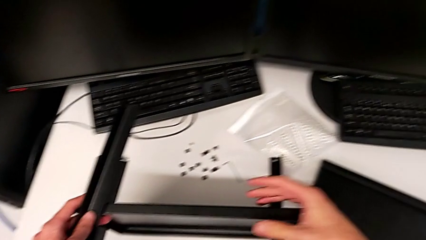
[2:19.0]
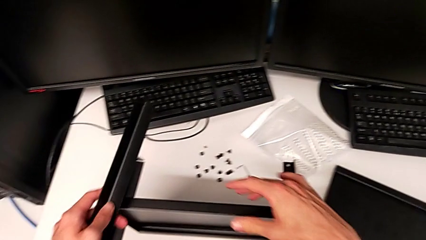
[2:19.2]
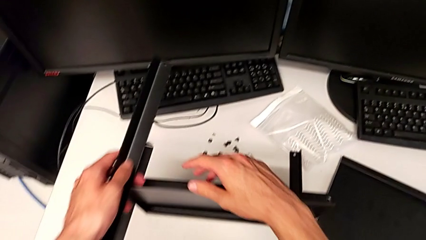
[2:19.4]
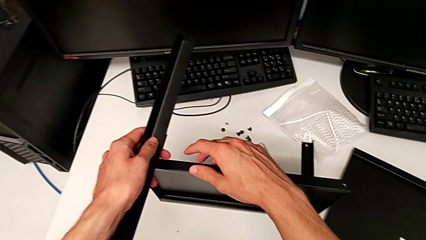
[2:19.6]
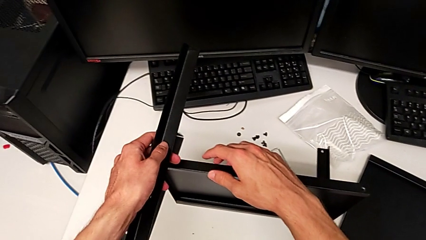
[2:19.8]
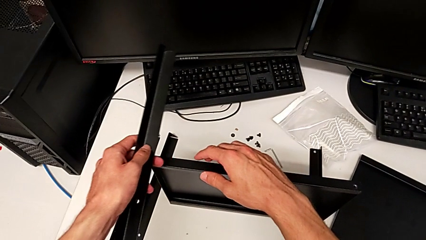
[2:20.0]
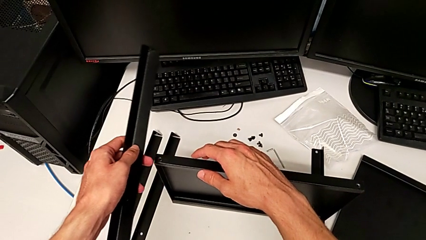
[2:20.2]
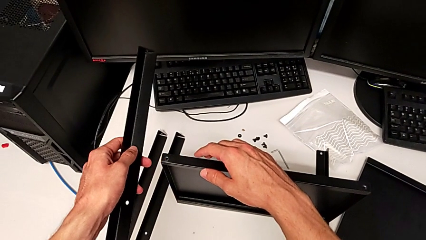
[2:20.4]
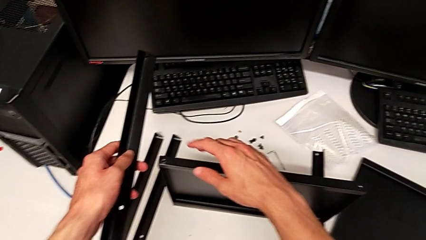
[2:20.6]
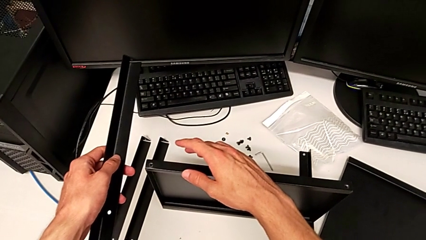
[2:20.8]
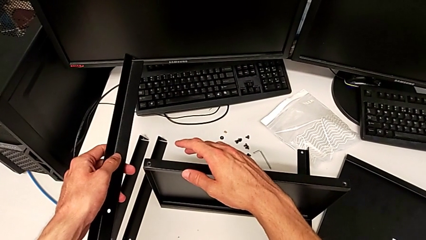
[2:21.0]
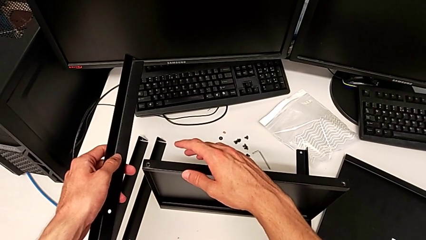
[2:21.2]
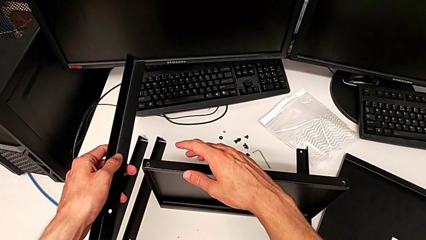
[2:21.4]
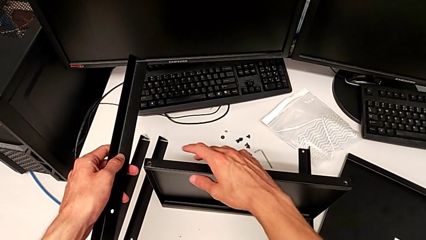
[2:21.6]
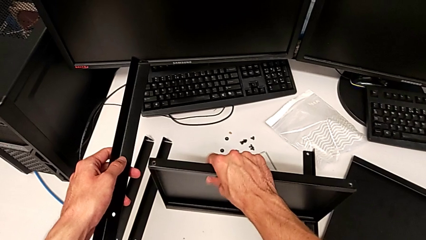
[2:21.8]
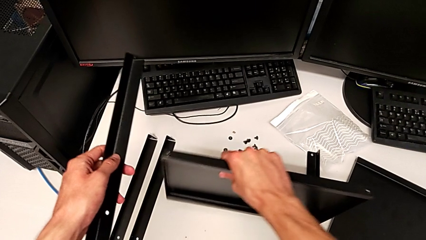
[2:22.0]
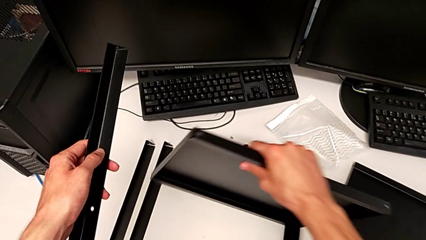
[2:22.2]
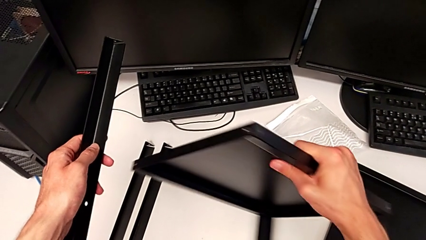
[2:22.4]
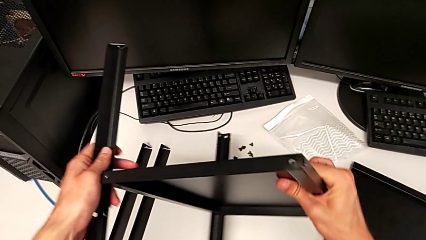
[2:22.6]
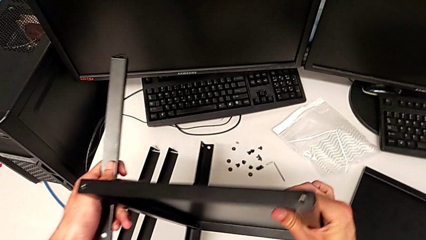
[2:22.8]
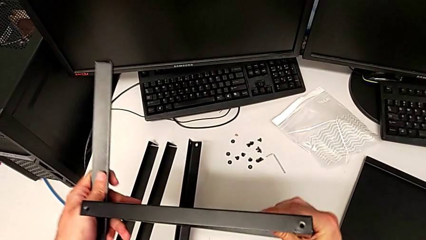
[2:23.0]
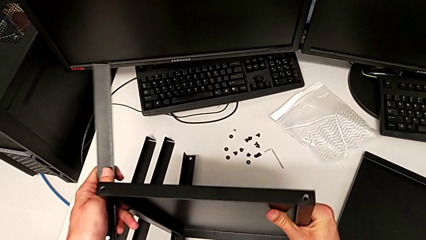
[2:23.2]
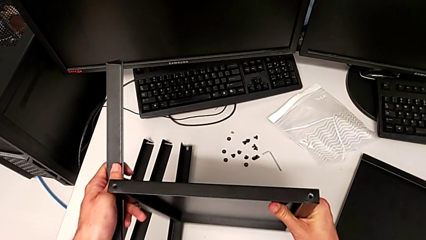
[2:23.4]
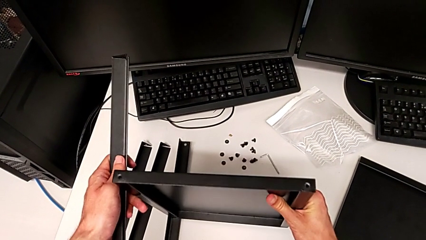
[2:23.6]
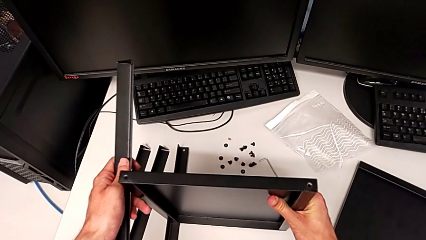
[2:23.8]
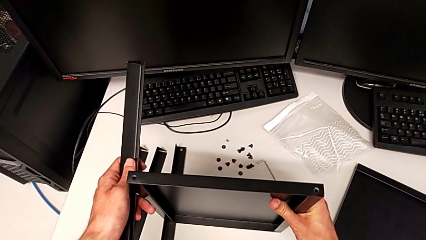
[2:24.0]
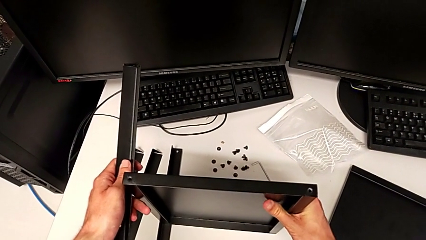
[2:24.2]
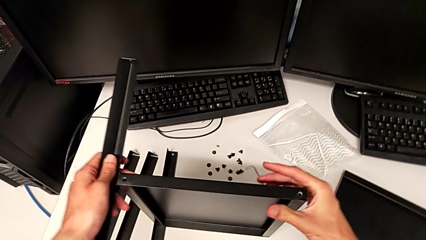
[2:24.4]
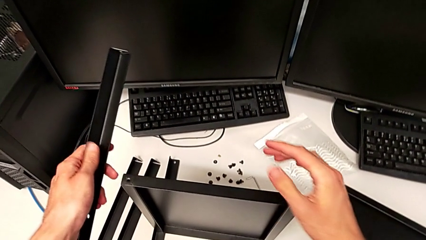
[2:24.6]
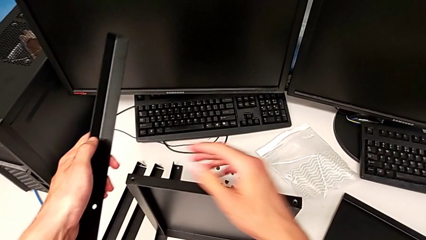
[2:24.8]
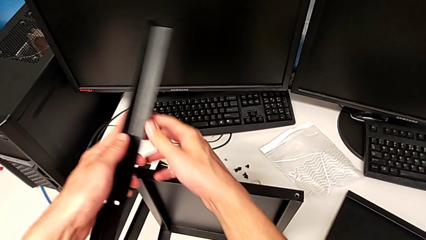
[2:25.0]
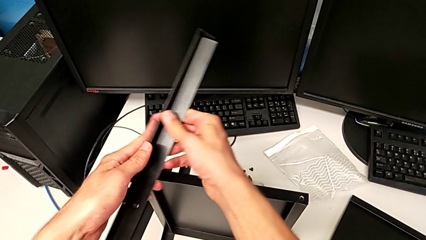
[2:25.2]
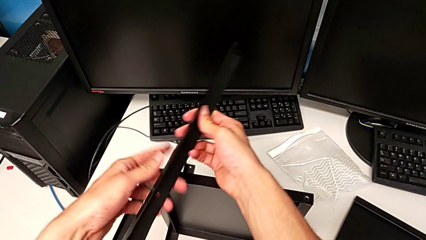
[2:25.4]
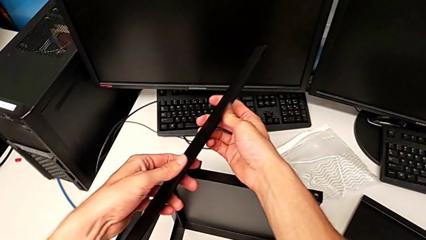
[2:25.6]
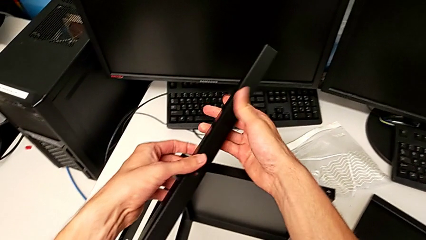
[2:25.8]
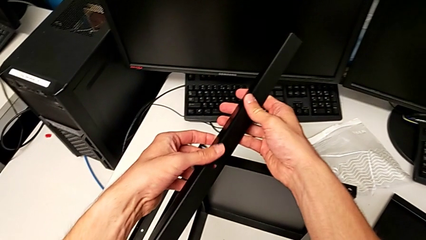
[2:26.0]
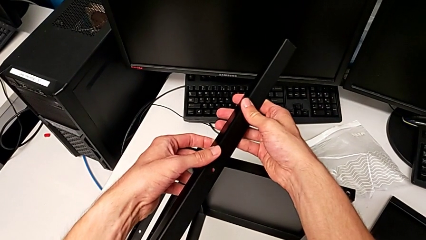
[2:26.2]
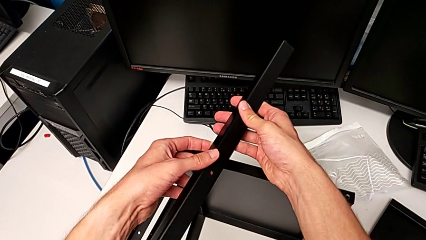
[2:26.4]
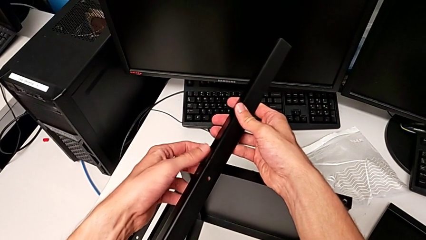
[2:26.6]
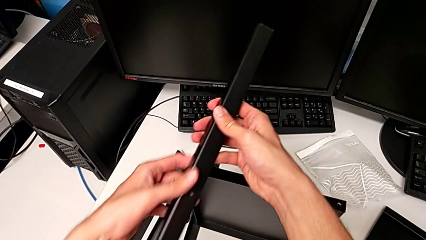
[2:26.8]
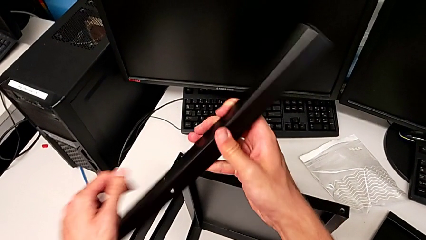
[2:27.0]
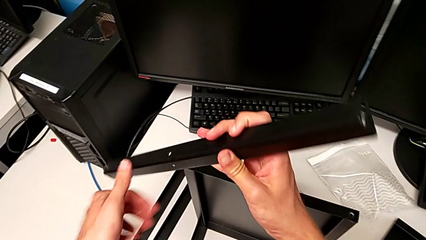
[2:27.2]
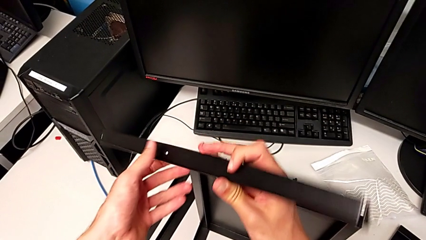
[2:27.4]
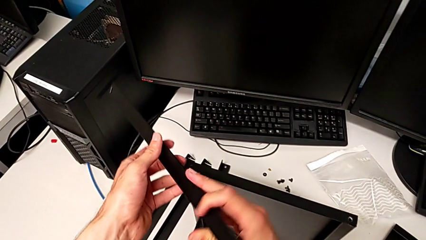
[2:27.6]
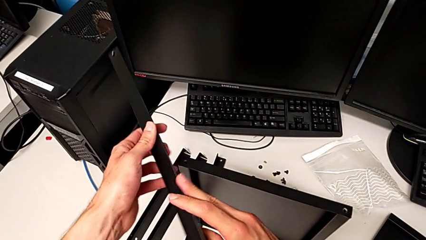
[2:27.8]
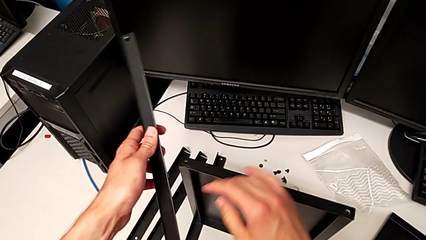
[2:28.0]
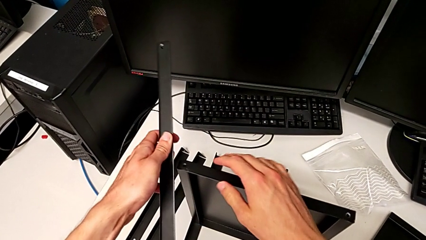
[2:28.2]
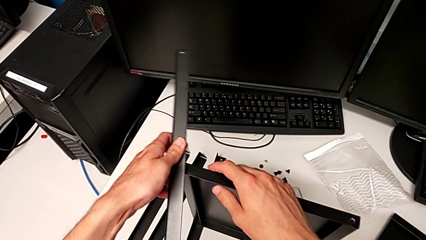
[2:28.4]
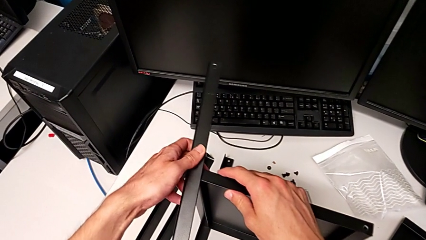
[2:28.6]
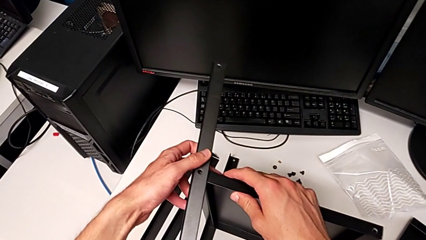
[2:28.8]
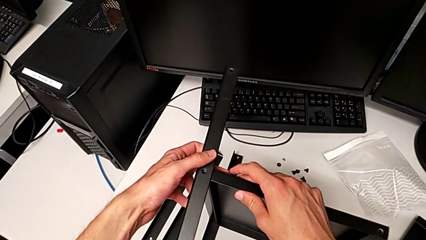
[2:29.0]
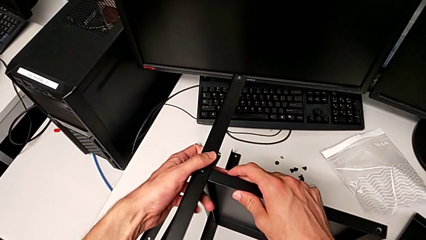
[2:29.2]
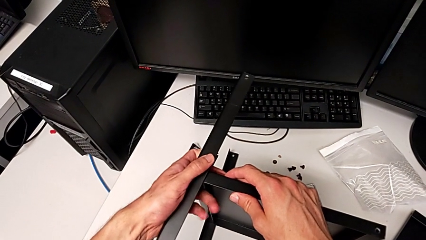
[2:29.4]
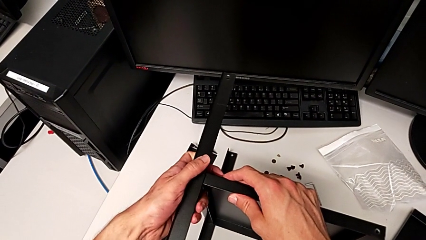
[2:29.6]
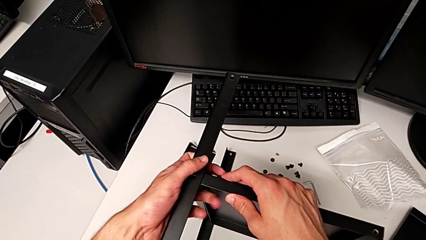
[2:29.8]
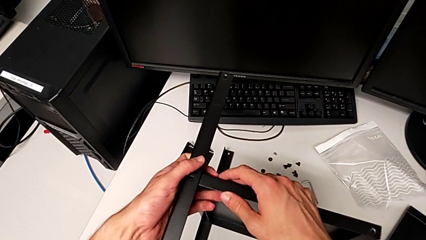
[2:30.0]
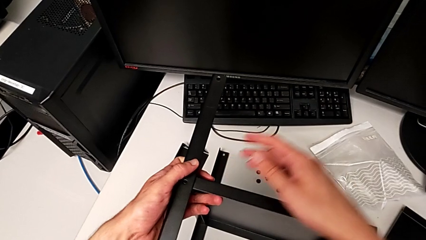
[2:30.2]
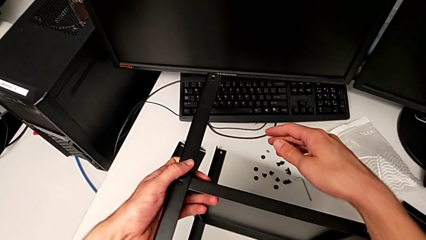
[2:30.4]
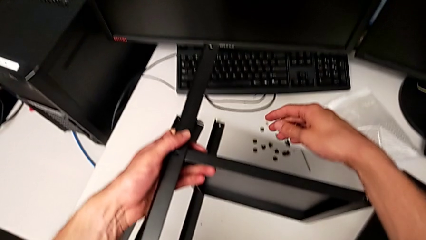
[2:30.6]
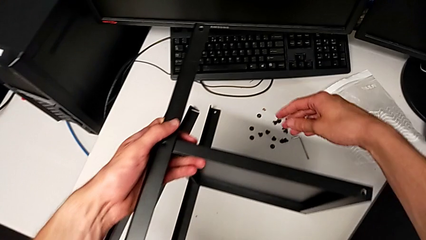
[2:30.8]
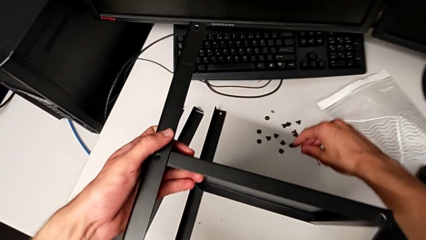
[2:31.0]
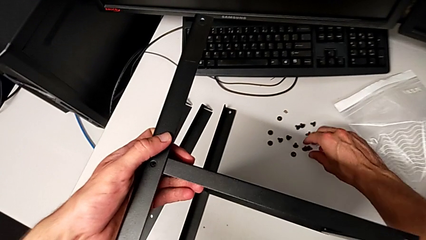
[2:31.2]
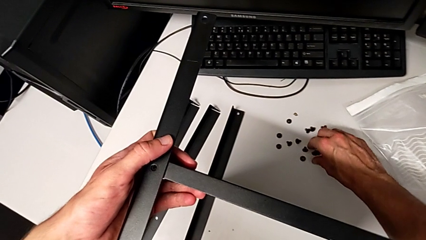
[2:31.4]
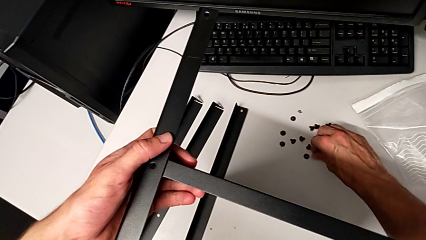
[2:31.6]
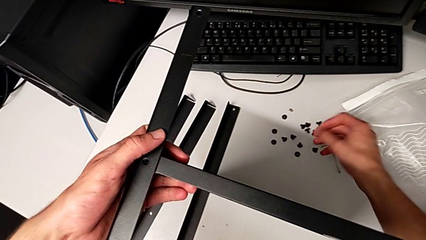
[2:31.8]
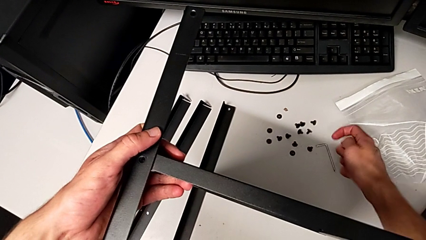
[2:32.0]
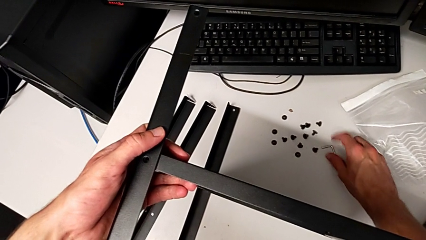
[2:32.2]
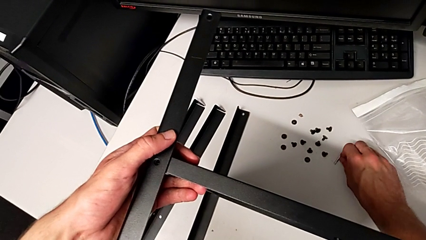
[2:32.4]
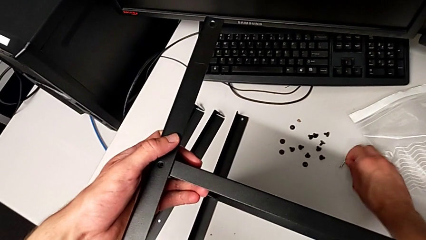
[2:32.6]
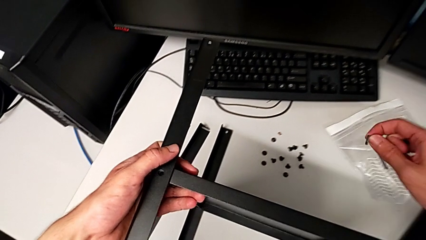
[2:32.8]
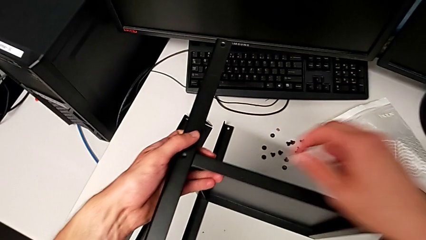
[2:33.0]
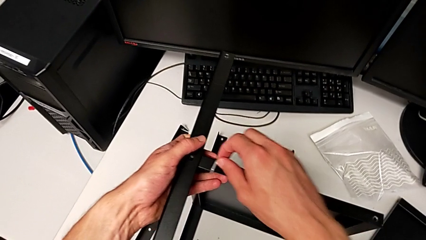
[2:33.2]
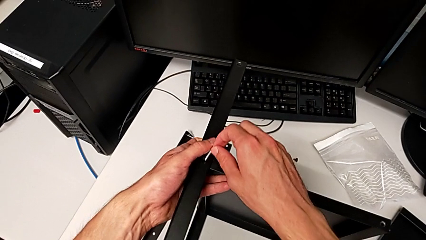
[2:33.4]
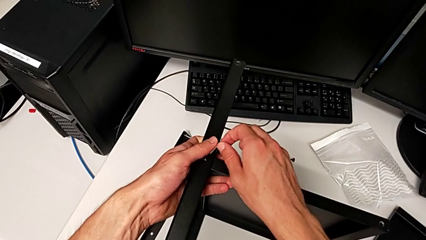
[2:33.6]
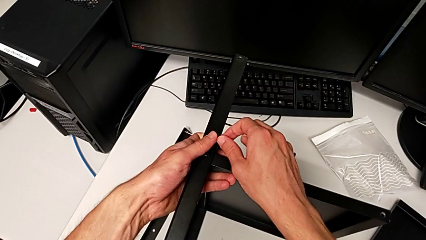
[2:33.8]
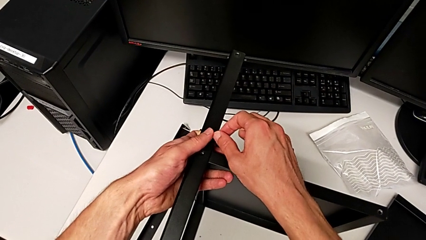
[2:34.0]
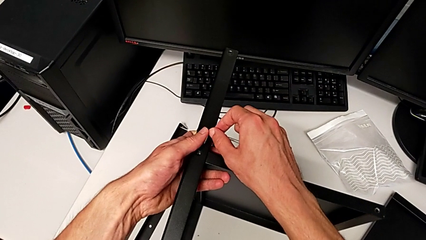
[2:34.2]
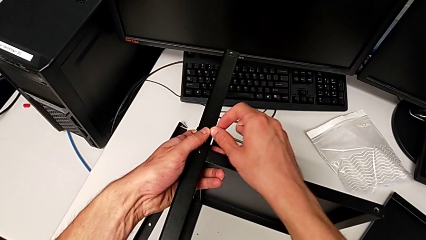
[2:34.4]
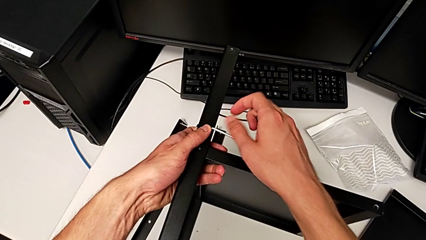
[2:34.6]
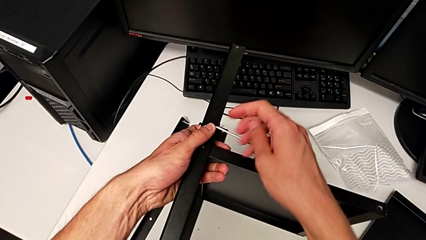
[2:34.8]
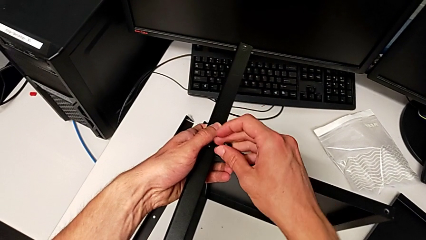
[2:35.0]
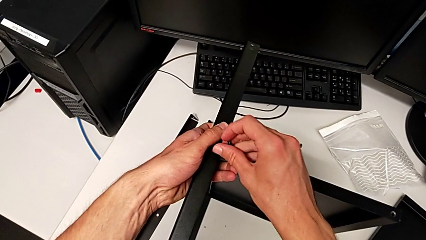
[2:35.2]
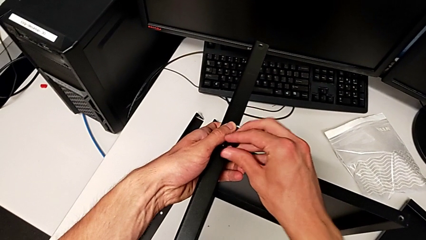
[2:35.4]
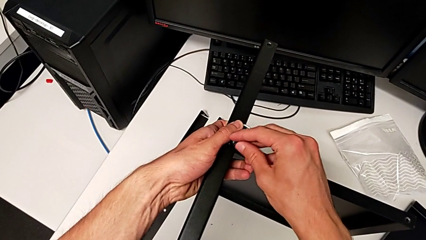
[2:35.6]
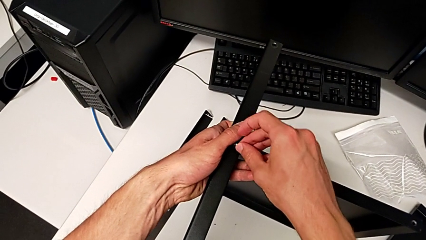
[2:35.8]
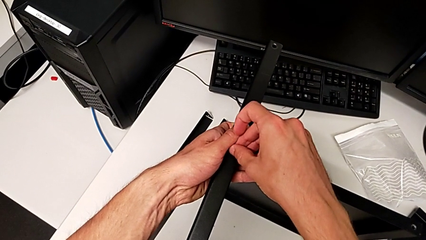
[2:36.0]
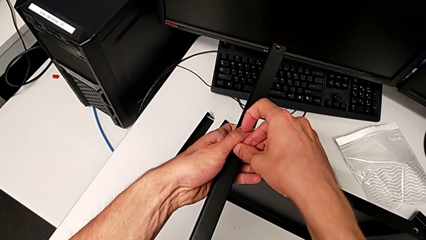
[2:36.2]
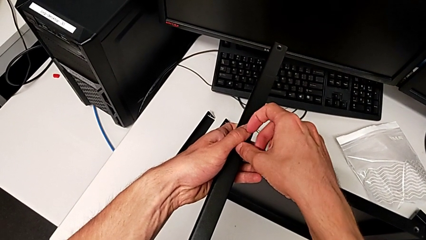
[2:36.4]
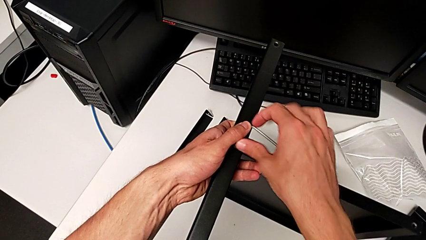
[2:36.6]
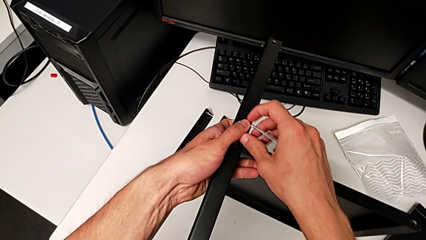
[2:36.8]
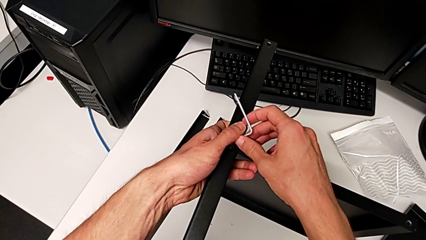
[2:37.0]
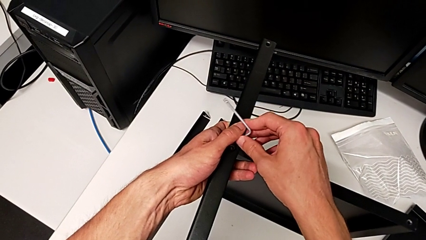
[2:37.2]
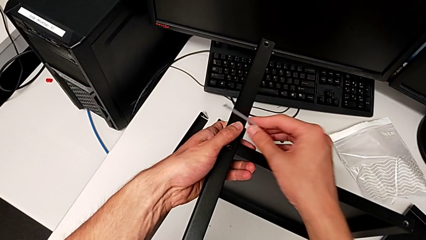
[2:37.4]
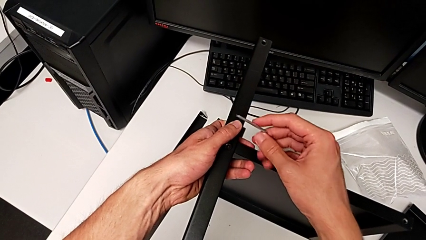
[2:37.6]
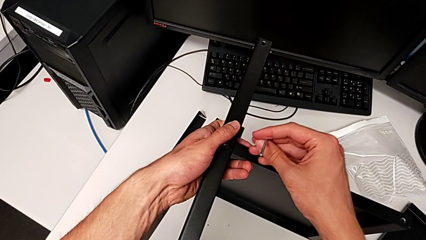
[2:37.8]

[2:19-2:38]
The camera wearer is assembling the second leg. They hold the leg, rotate the nightstand, inspect the leg, rotate it, align it, grab the hex socket head, grab the Allen wrench twice, insert the hex socket head and grab the Allen wrench.
